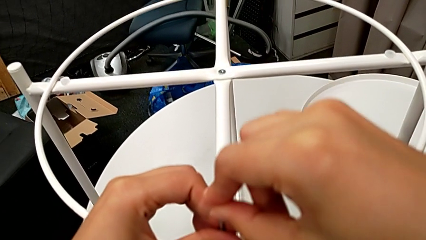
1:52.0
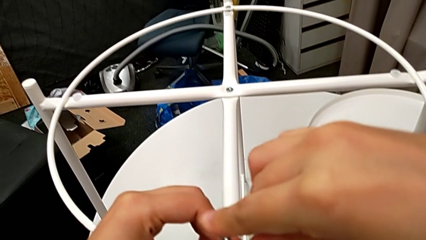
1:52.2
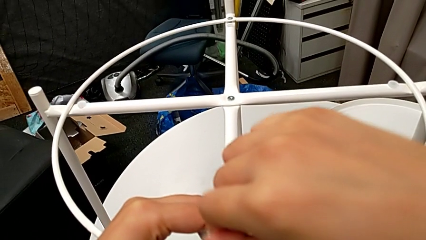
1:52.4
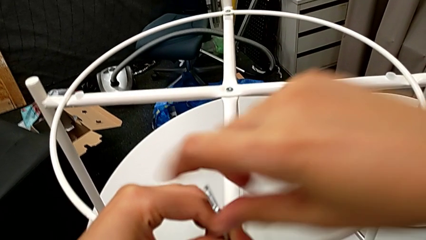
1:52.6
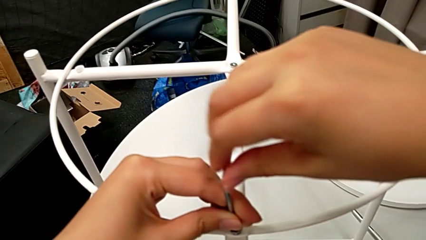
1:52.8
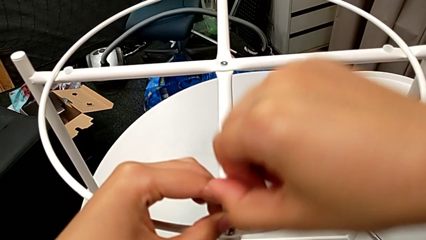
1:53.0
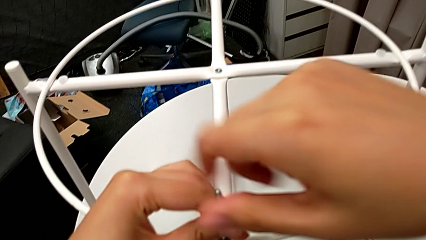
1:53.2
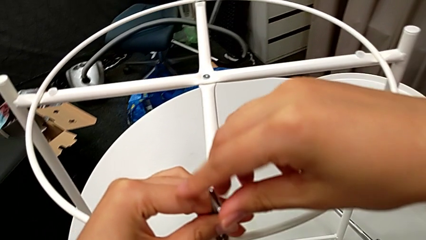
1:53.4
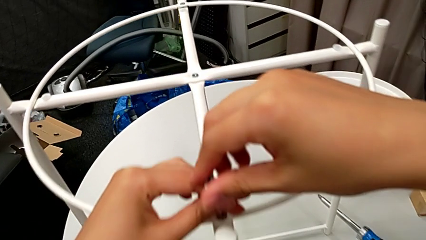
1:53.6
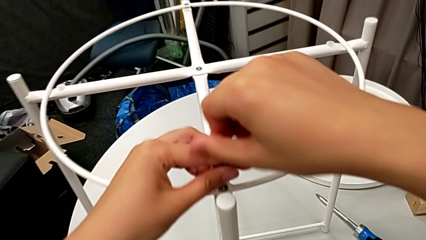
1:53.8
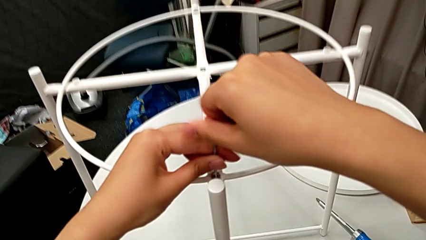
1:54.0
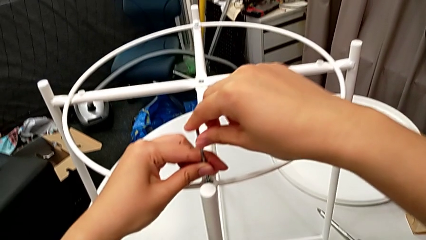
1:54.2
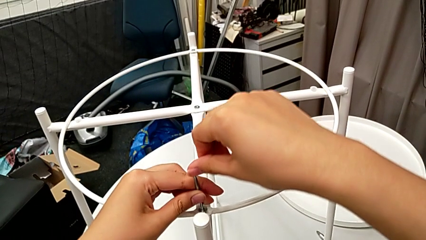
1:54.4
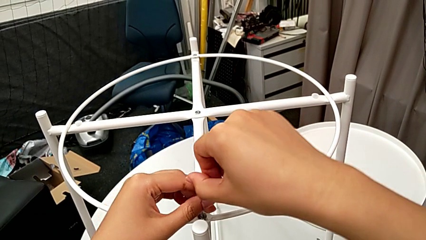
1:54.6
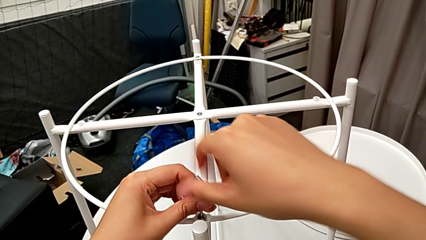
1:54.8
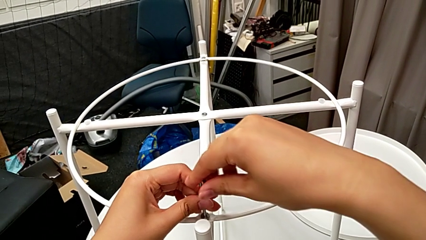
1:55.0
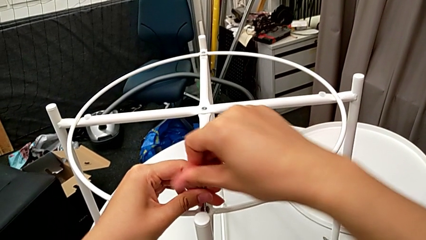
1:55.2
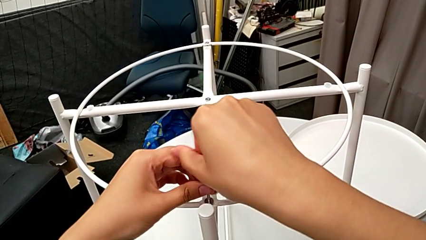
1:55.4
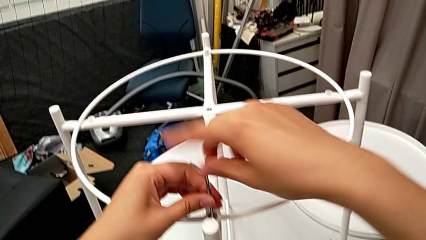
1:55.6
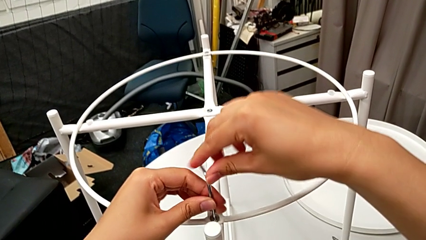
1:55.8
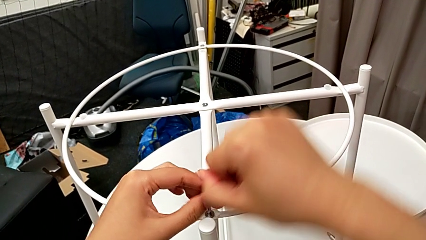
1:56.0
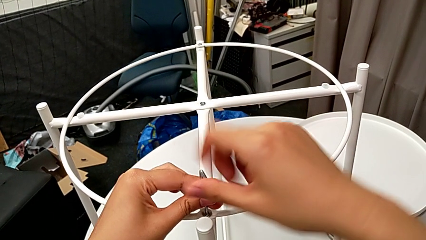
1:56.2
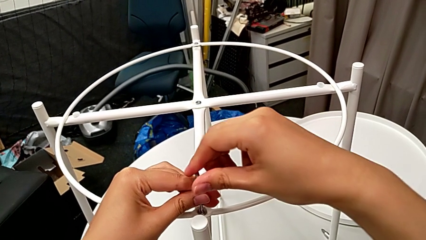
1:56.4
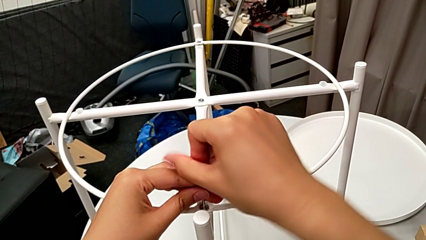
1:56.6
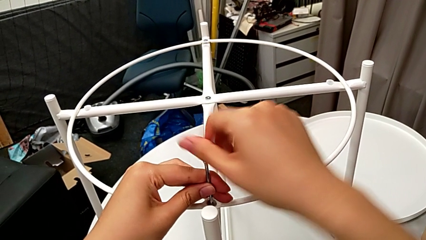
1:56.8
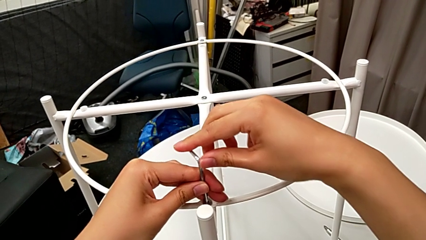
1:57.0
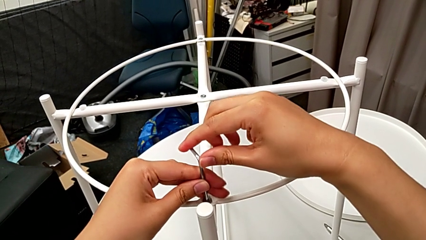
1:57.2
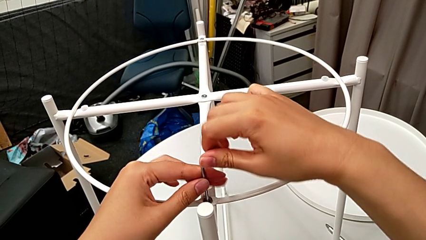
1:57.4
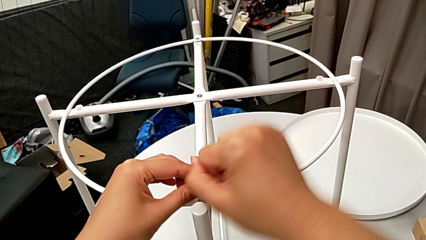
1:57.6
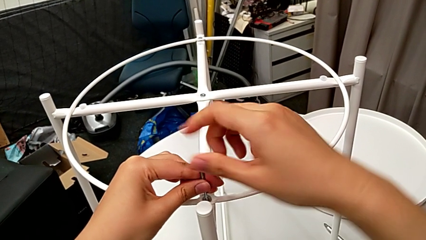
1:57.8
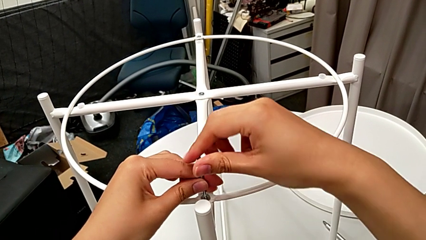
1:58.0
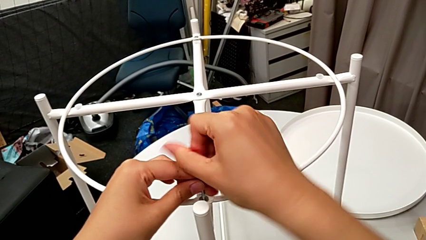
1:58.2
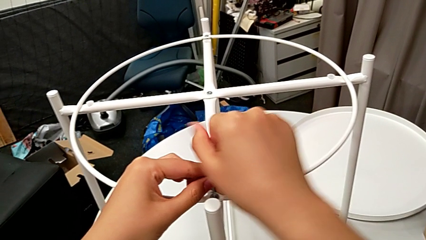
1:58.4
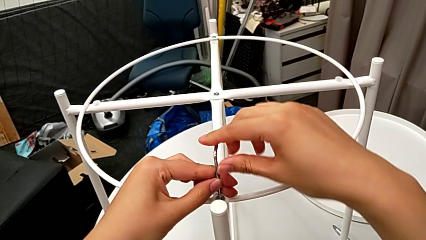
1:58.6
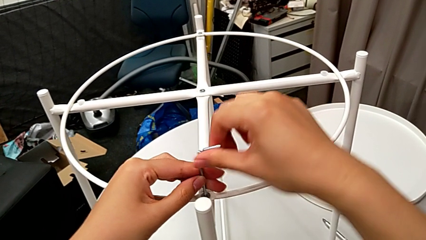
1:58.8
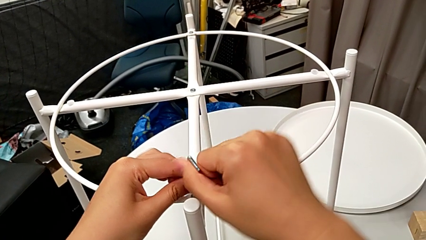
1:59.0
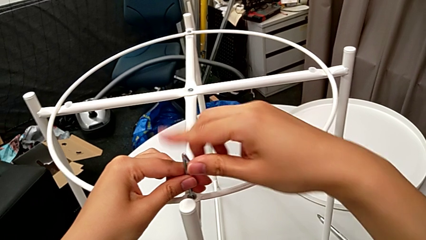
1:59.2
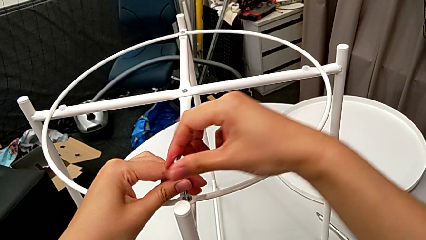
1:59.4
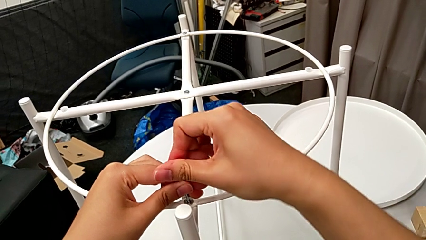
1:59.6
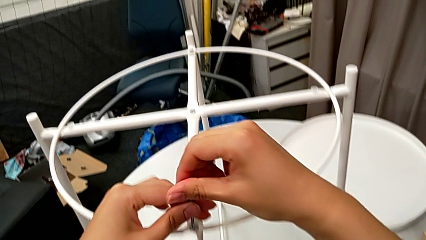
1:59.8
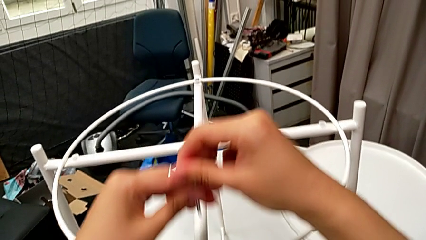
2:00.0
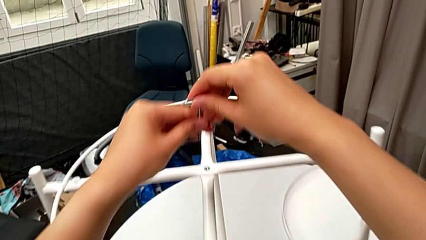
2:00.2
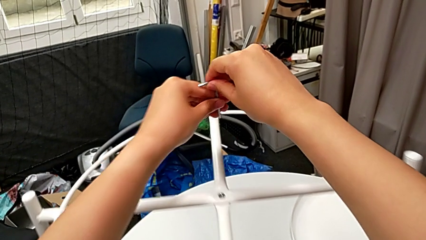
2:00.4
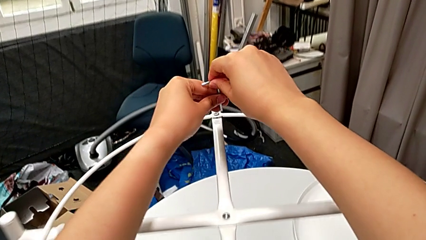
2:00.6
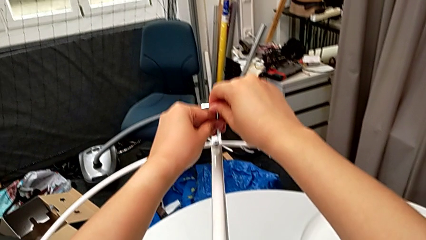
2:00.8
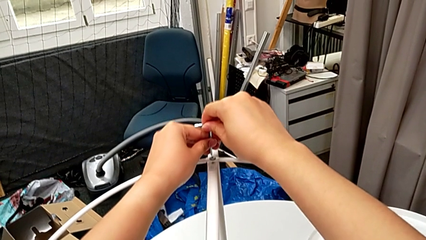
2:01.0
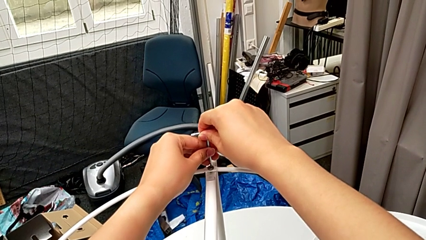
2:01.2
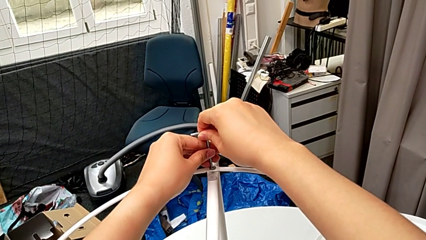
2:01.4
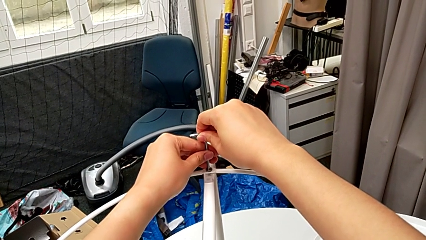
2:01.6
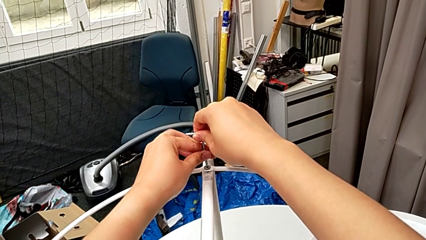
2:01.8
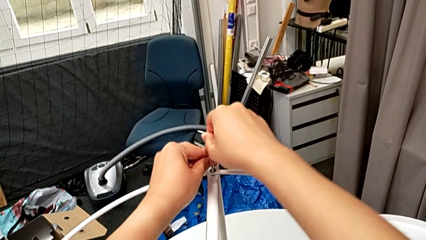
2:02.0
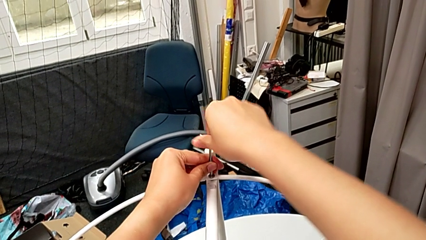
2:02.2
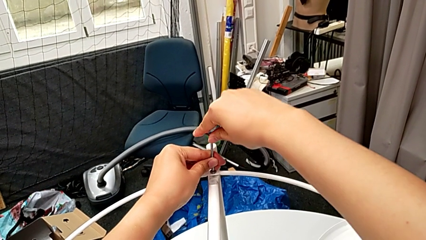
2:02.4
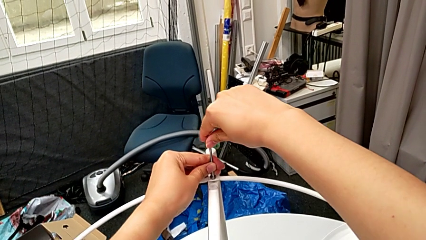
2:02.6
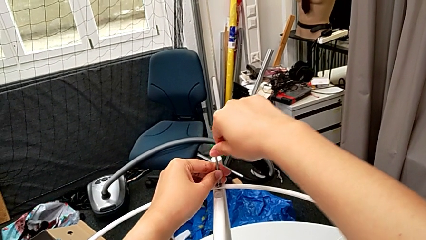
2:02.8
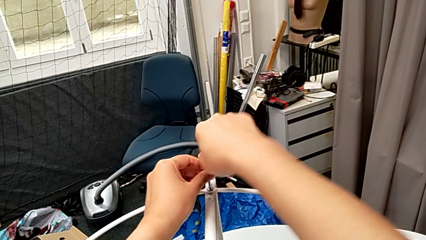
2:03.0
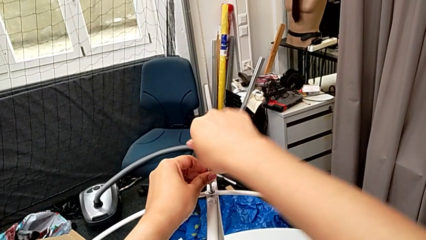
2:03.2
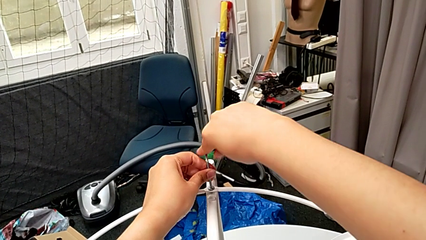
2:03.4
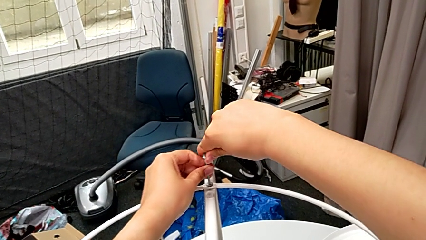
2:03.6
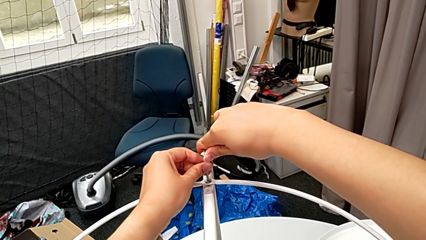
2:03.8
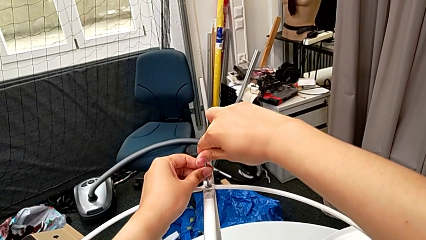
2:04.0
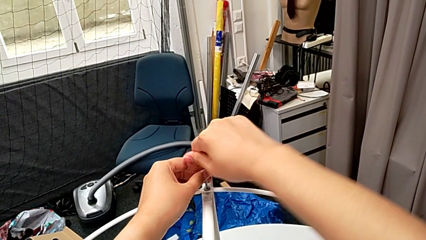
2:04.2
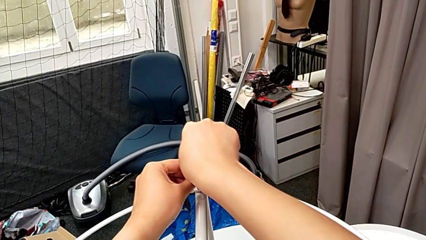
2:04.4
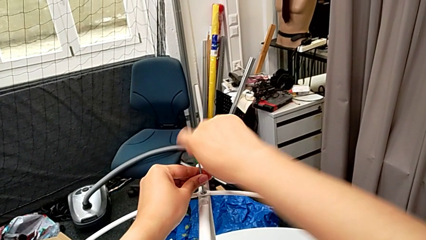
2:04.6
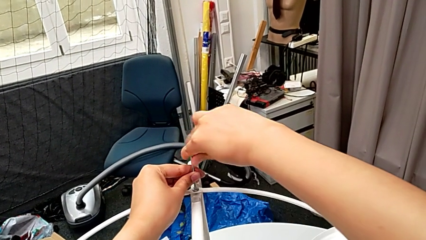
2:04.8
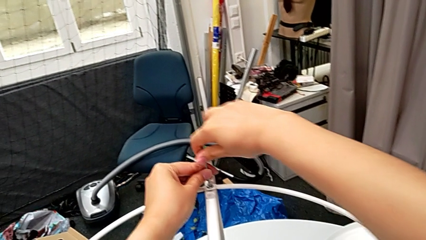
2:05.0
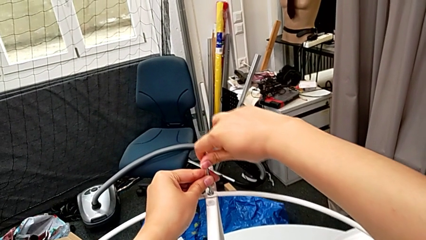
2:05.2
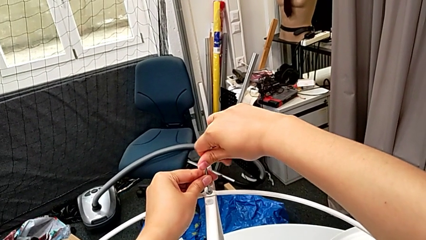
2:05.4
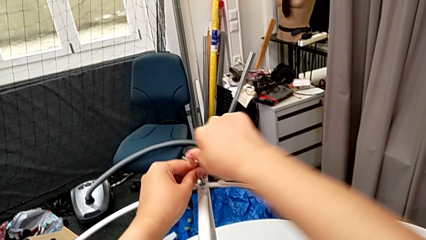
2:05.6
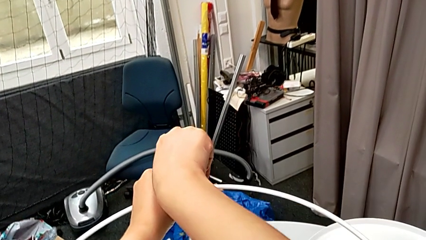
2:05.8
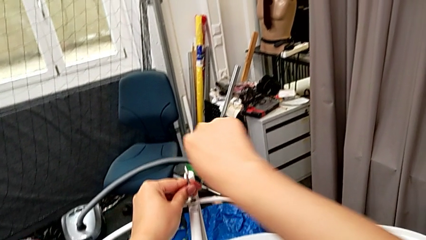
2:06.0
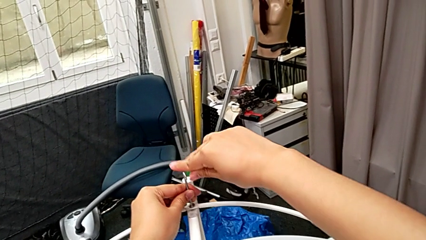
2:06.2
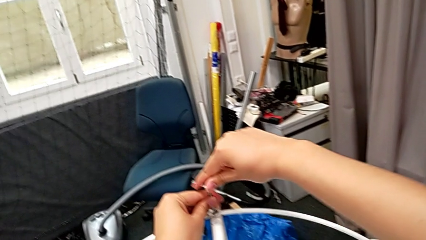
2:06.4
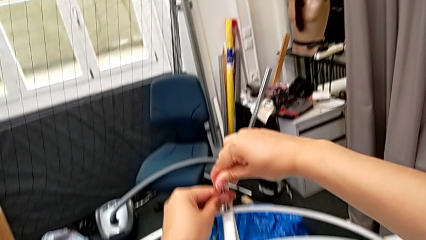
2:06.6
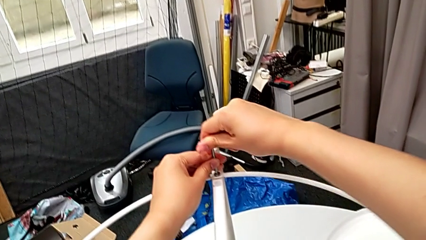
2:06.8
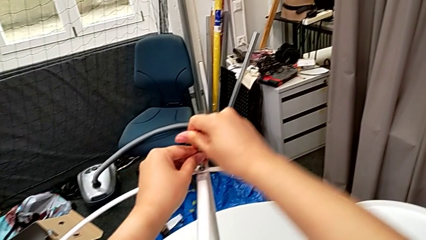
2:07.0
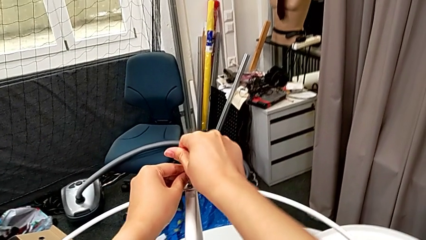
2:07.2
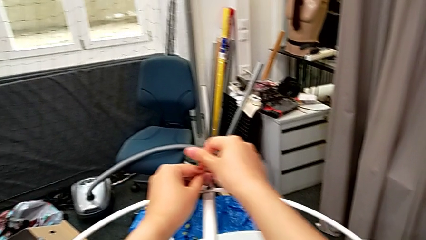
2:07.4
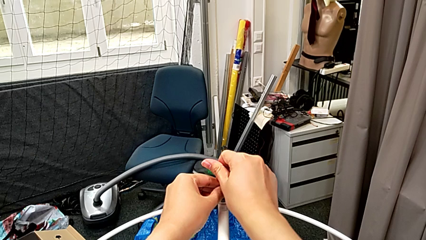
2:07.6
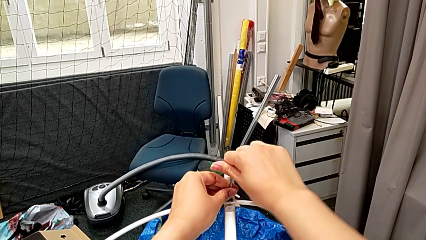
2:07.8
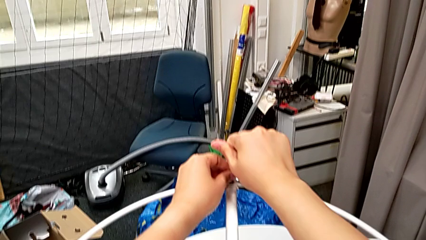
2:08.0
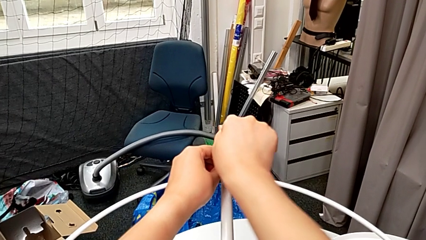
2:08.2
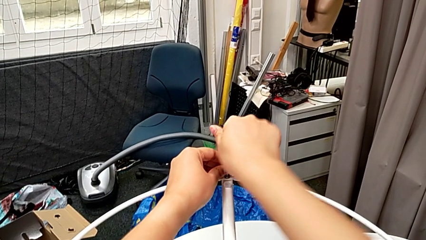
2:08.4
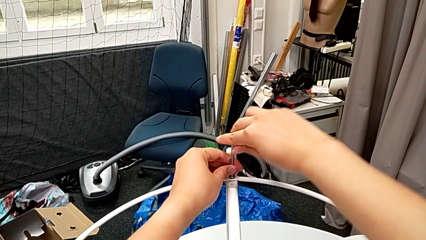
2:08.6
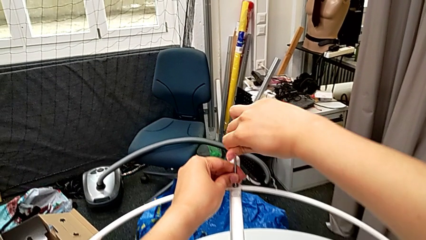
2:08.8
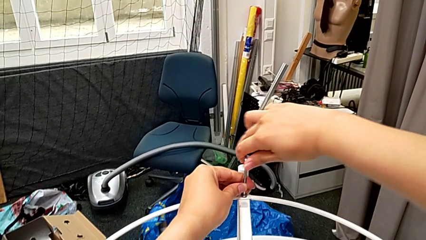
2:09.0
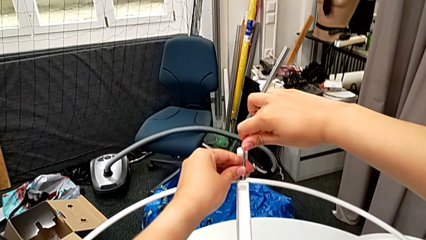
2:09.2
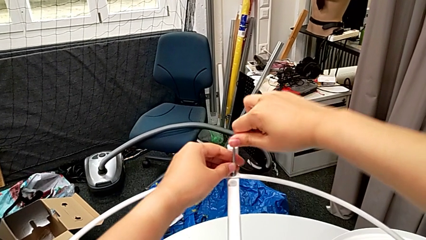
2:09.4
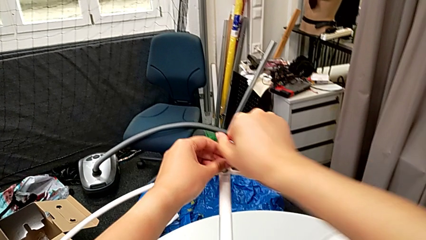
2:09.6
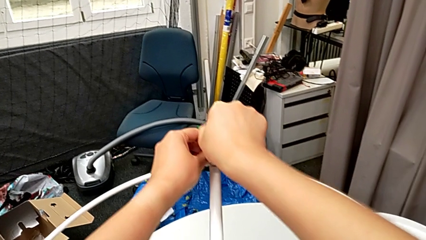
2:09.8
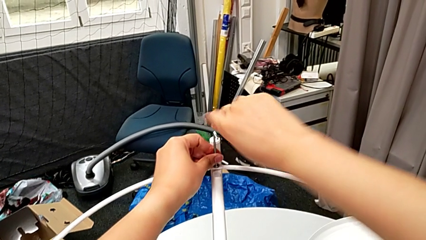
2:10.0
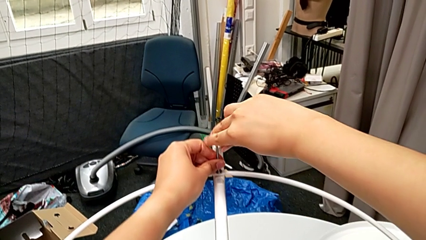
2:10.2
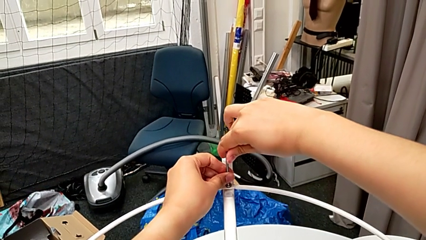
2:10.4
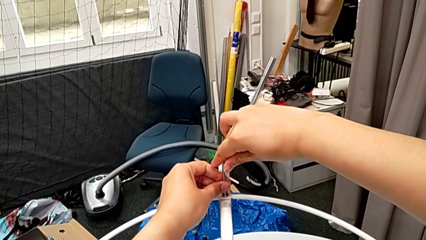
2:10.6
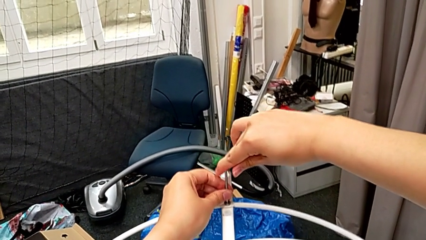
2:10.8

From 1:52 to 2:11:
The camera wearer is screwing the circle. They screw the bottom hex socket head, approach the upper hex socket head, insert the Allen wrench and begin to screw the upper hex socket head.
